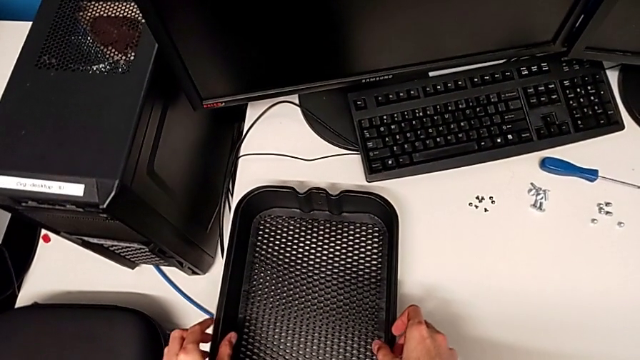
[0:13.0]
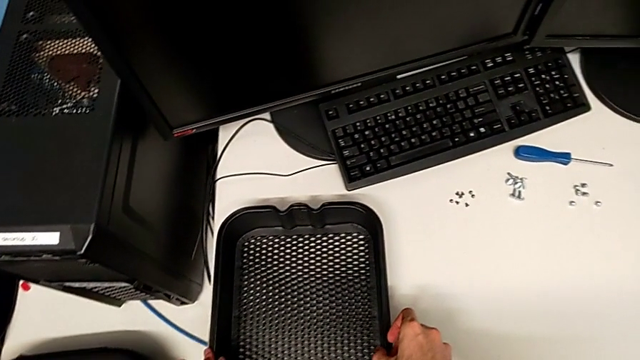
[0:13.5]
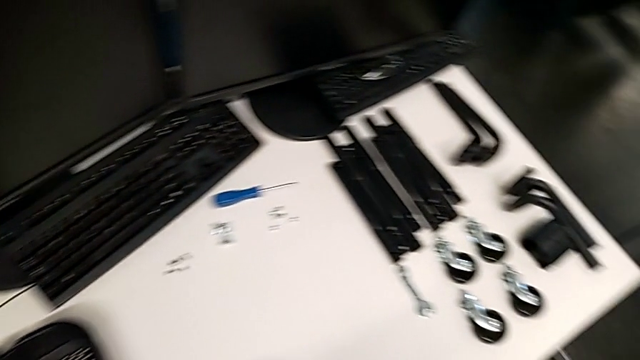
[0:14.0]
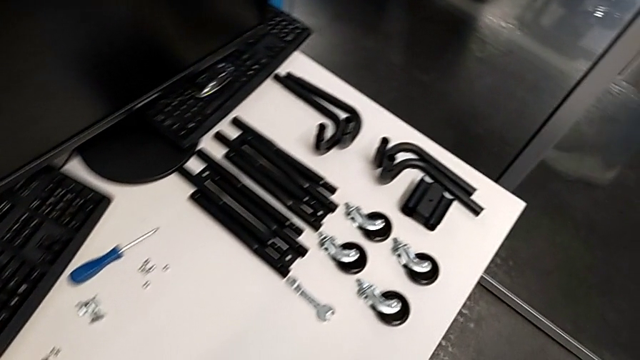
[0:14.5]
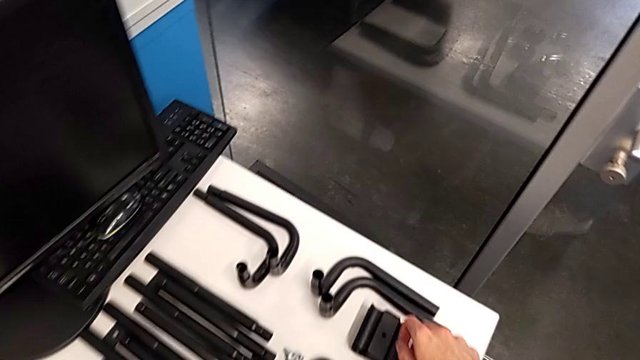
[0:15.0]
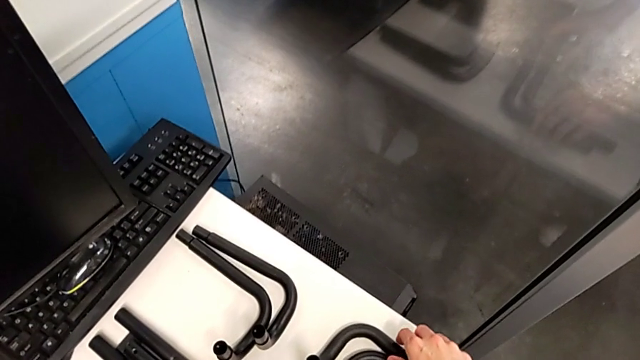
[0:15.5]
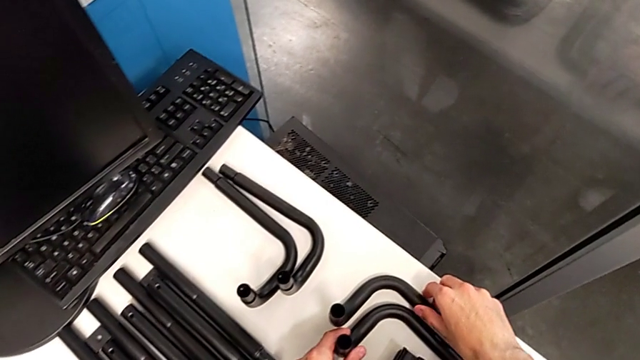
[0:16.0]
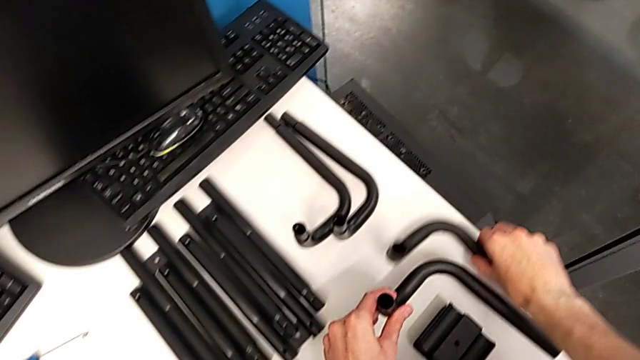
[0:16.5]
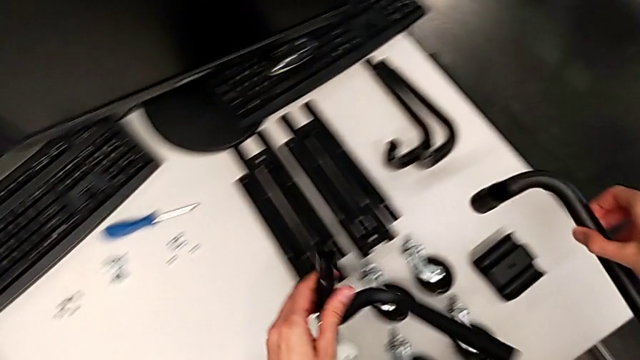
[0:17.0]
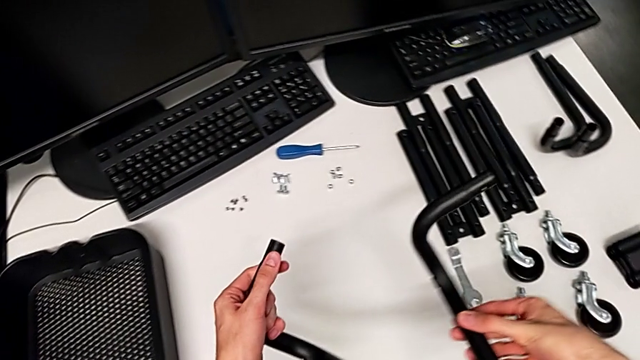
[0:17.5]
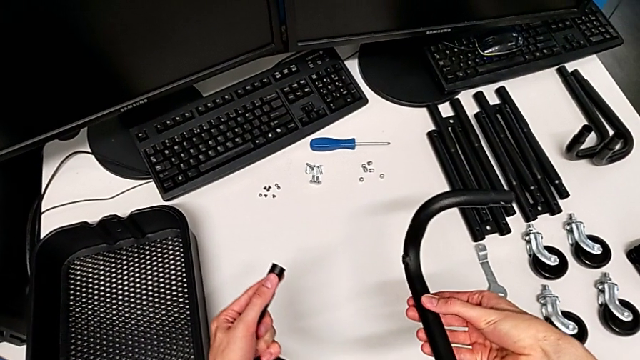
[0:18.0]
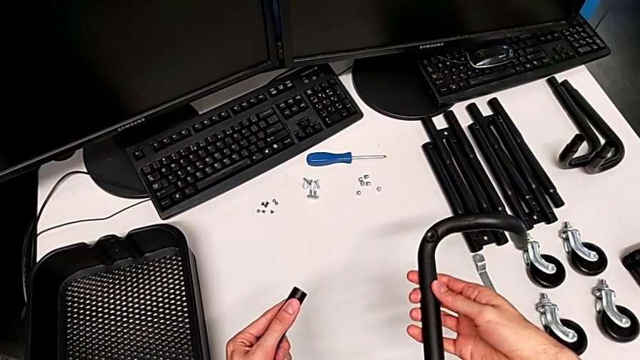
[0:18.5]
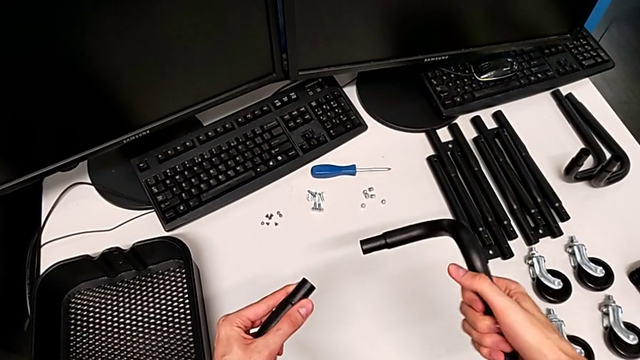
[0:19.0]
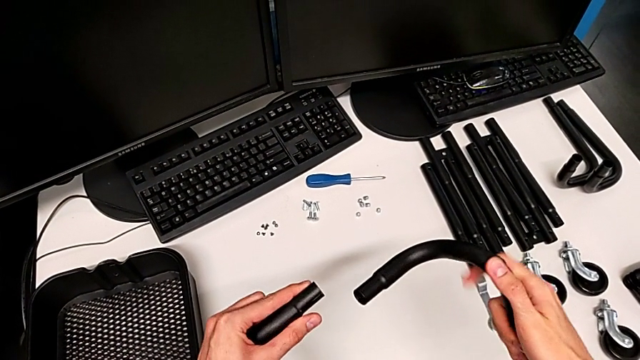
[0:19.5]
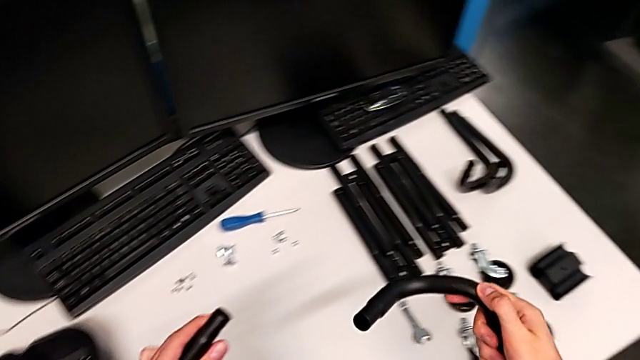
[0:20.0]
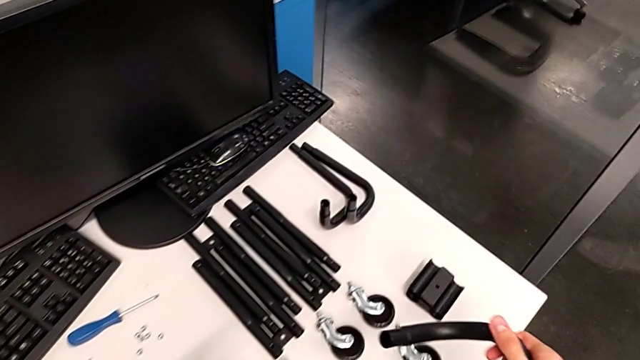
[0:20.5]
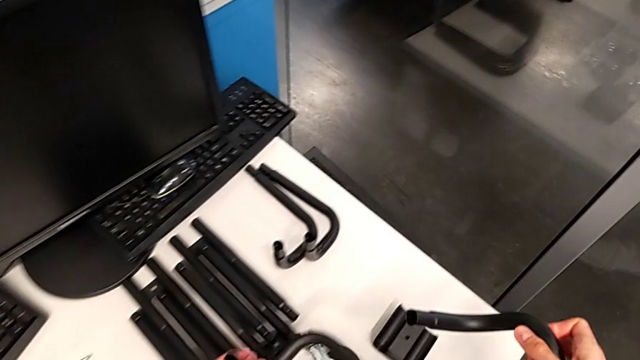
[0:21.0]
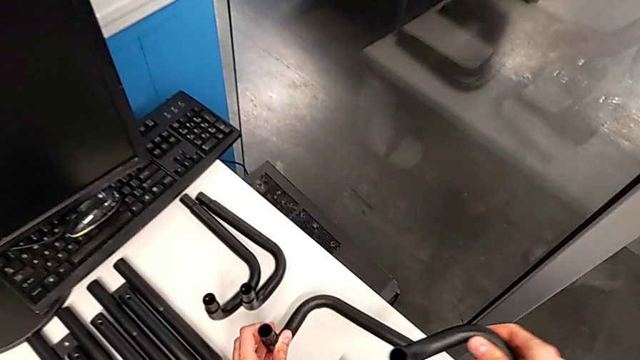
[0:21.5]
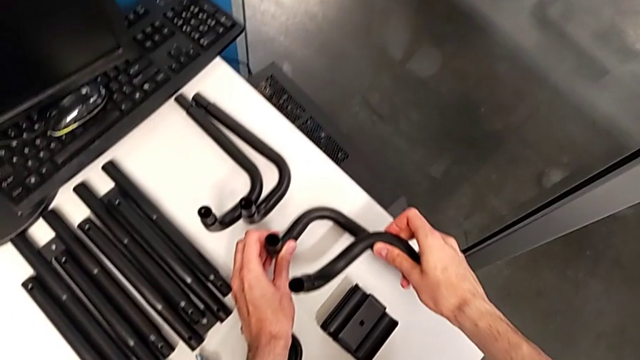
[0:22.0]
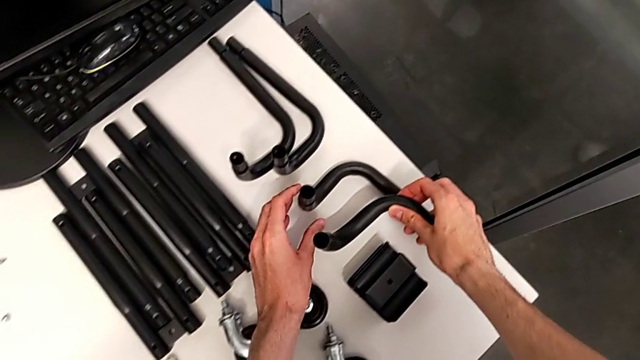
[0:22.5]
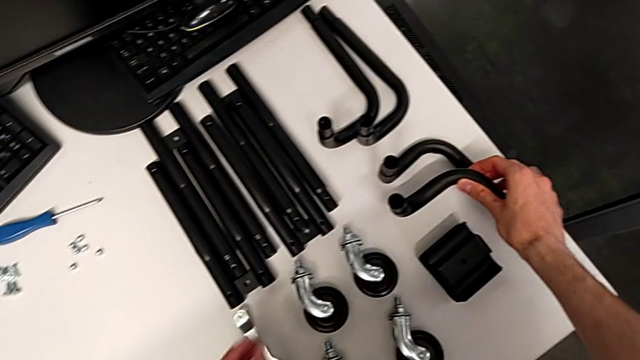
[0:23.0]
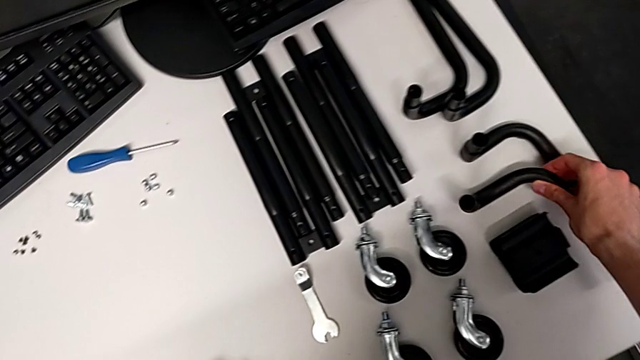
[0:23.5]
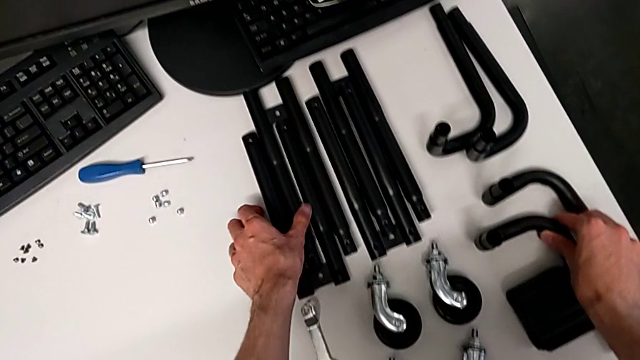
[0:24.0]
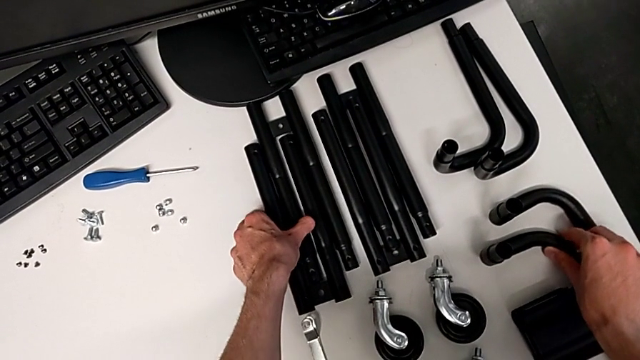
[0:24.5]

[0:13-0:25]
The camera wearer is assembling the side bars.

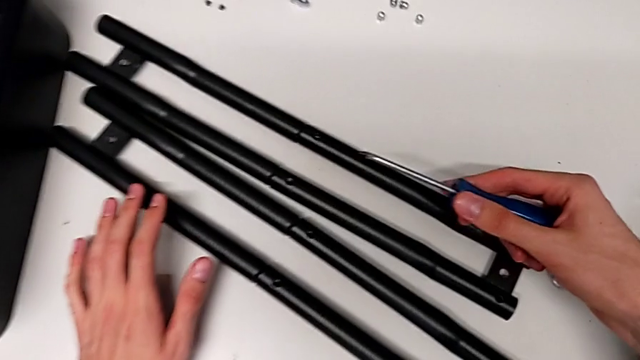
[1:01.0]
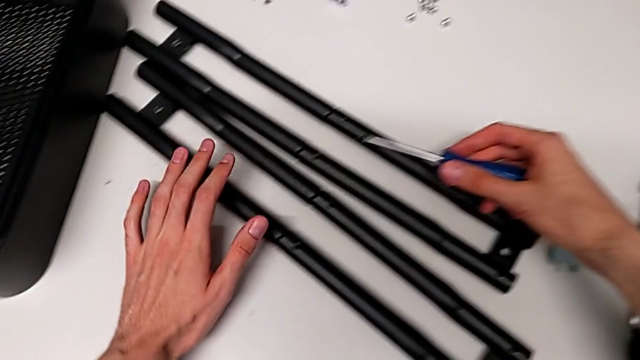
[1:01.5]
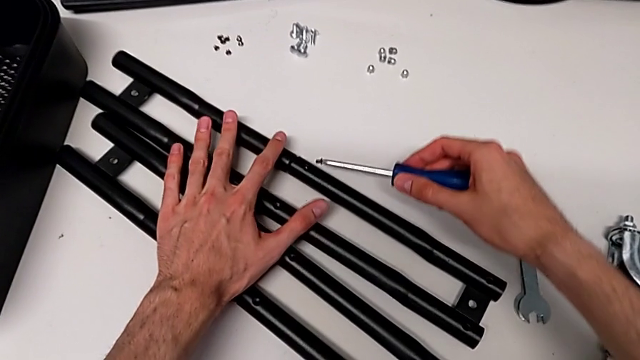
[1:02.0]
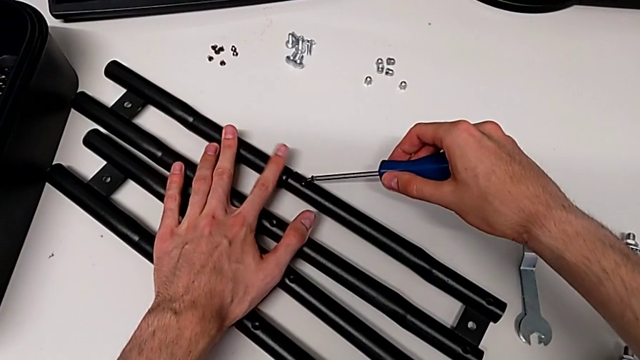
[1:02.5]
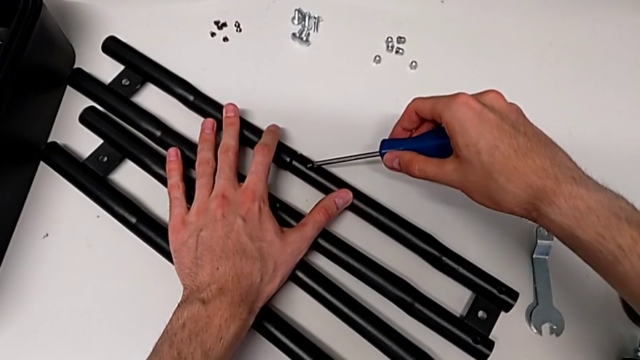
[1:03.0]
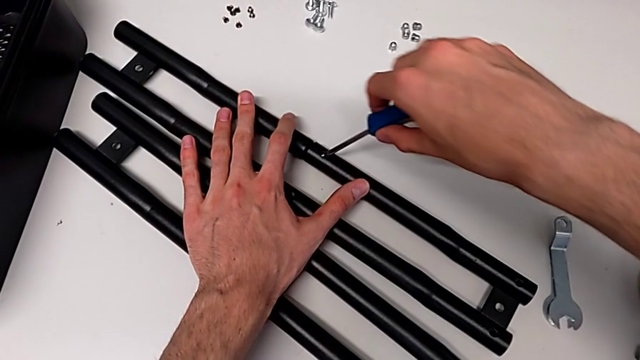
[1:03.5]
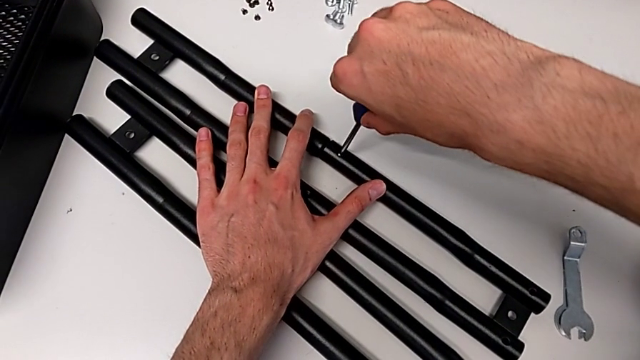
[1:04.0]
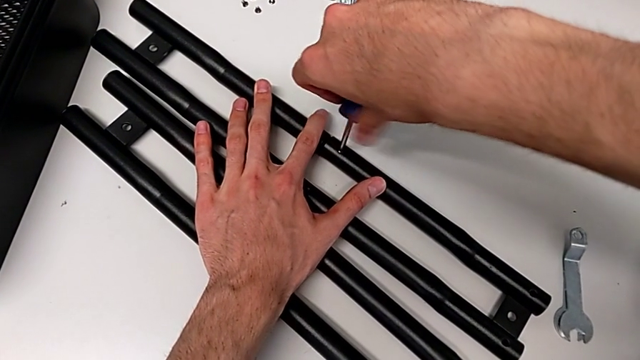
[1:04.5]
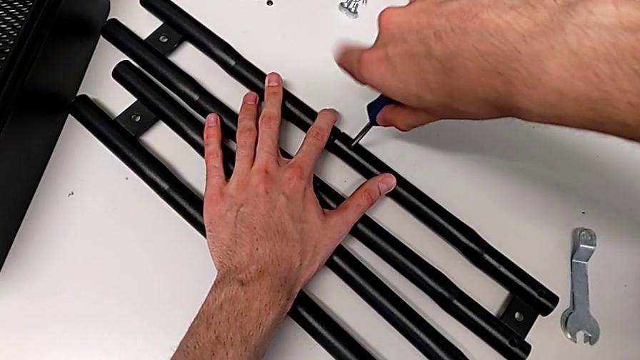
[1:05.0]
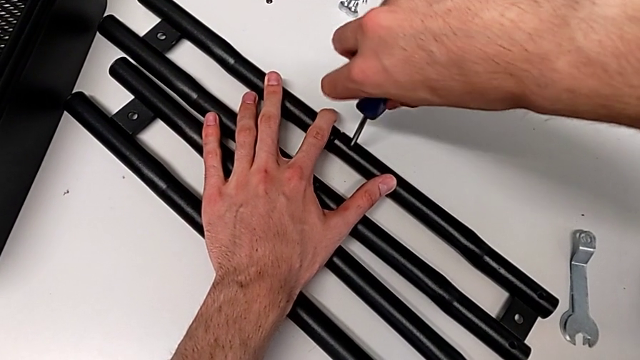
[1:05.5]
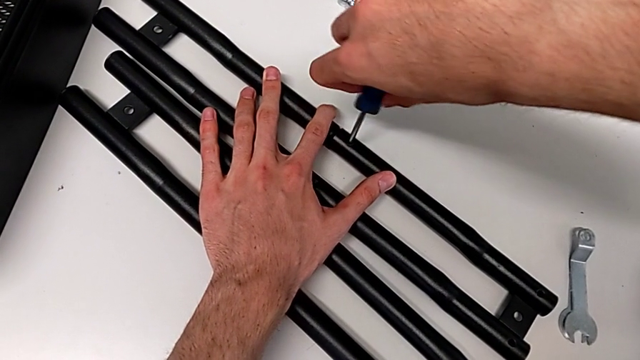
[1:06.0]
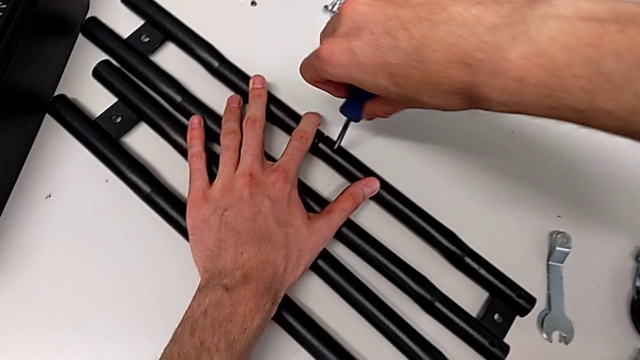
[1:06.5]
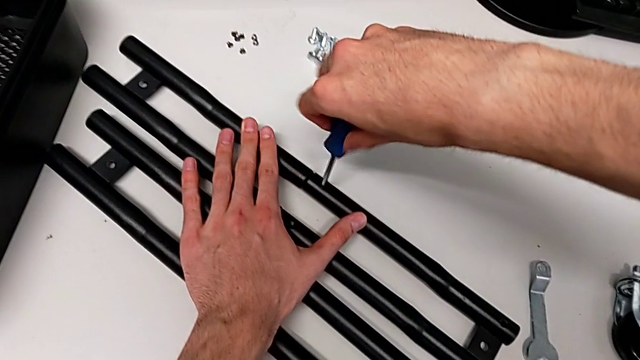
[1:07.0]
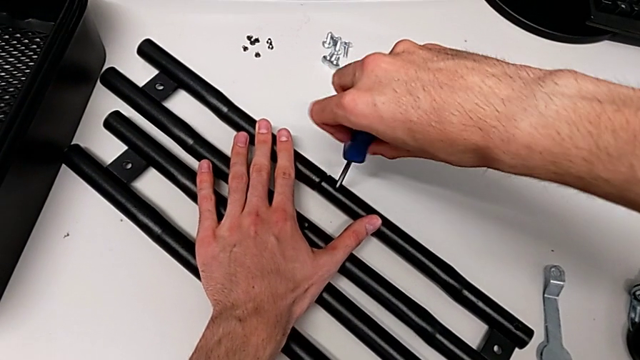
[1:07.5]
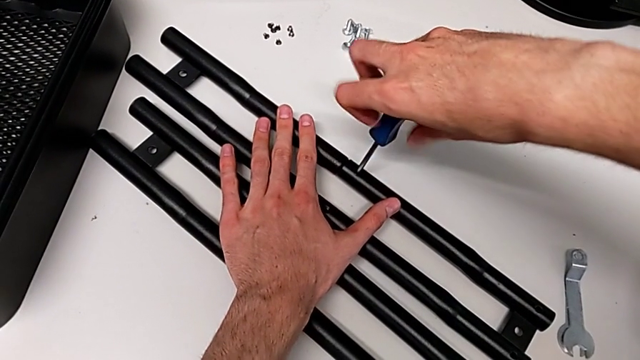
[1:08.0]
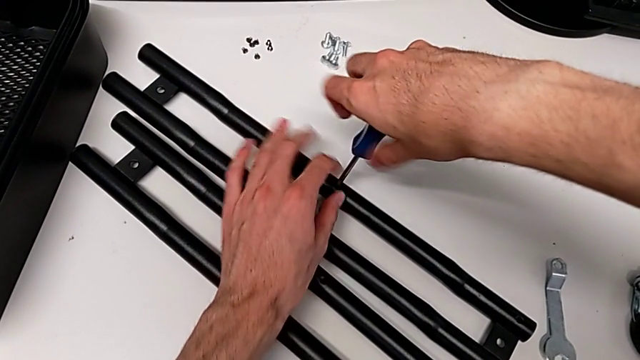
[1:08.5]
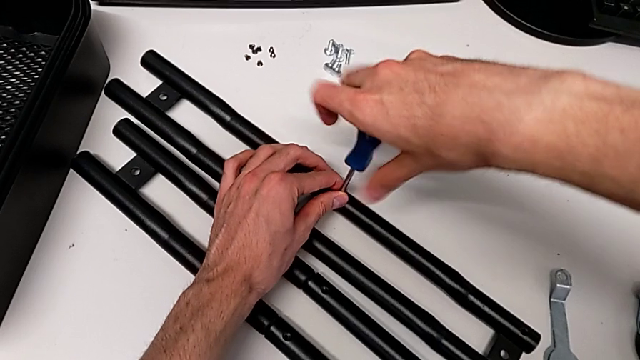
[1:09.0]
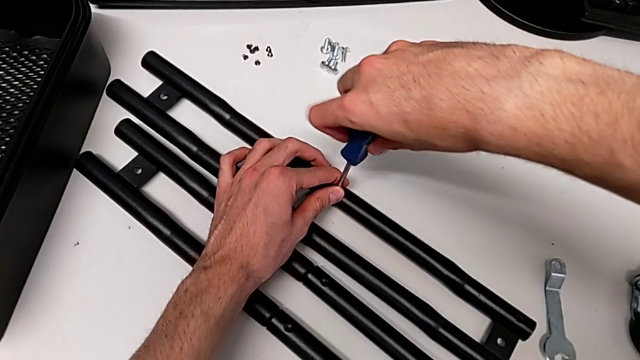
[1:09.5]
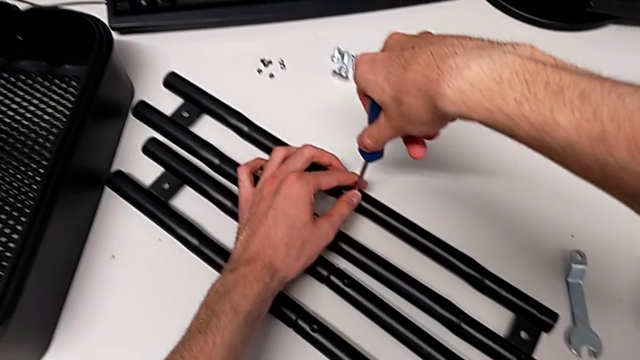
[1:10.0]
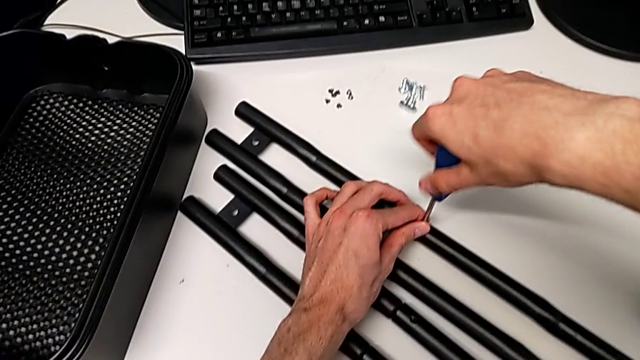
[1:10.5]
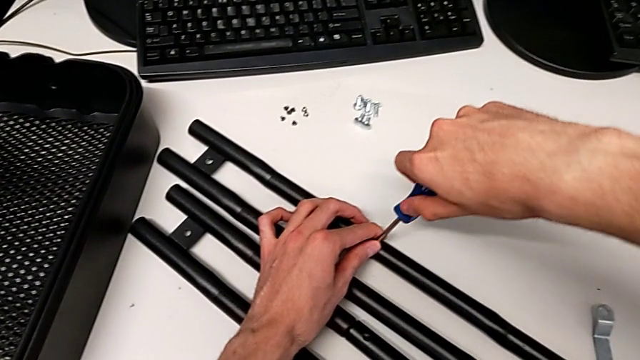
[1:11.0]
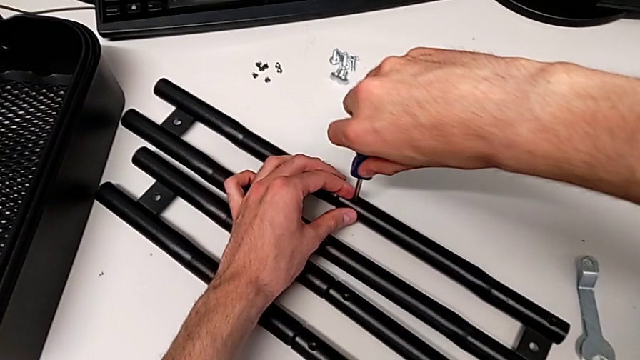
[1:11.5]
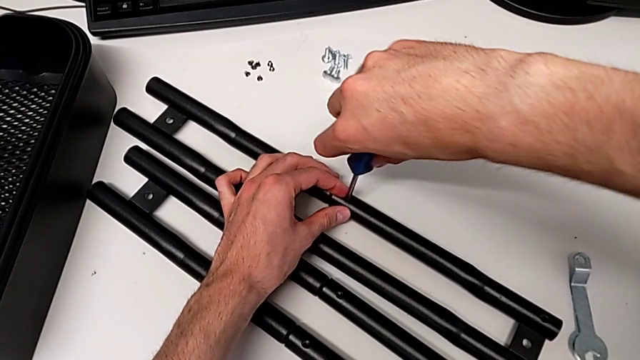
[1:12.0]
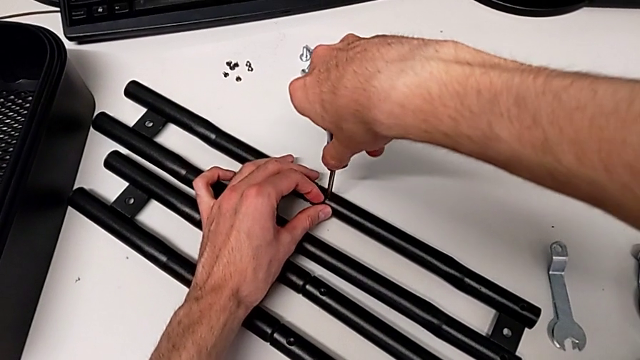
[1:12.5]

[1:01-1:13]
The camera wearer is assembling the side bars. They begin to screw the first screw.
